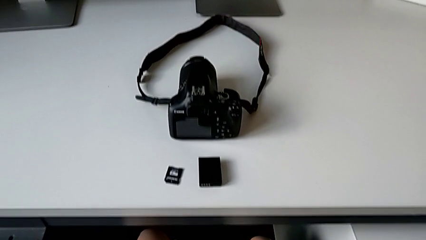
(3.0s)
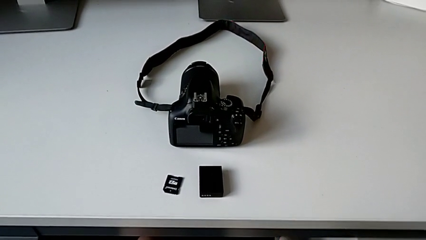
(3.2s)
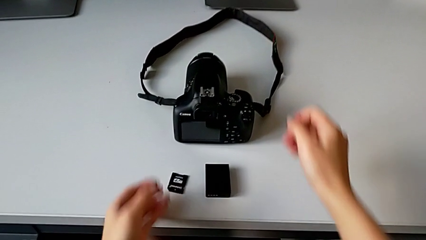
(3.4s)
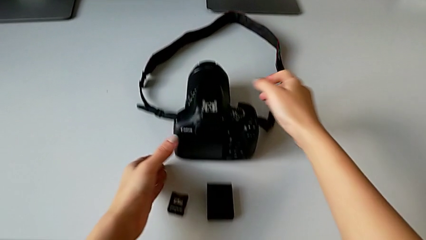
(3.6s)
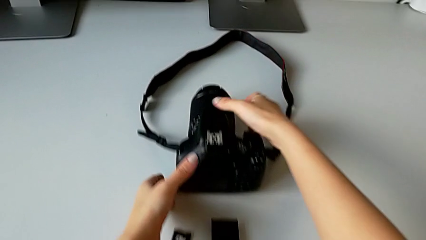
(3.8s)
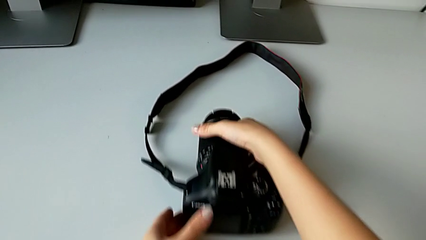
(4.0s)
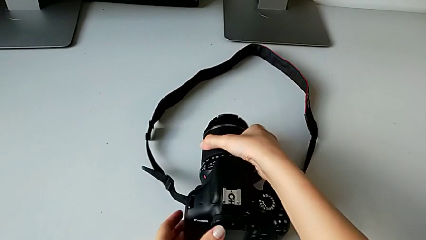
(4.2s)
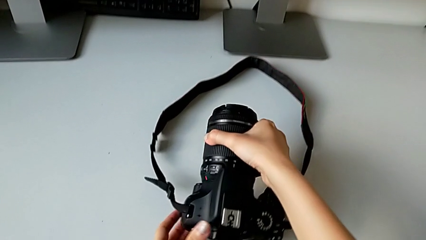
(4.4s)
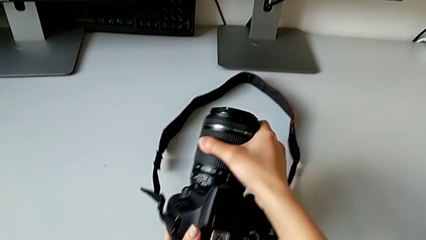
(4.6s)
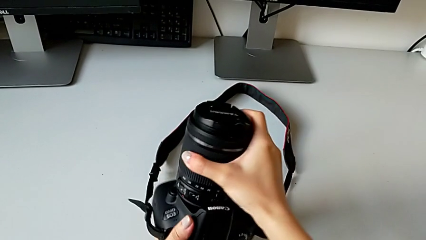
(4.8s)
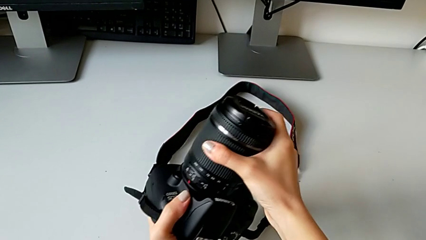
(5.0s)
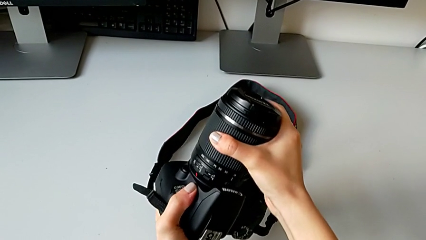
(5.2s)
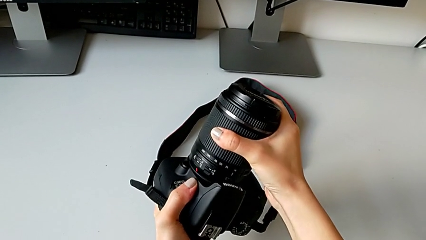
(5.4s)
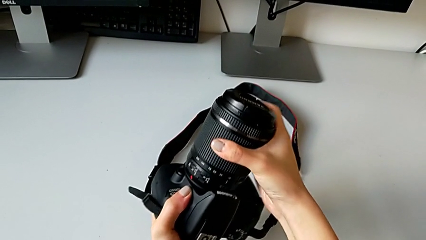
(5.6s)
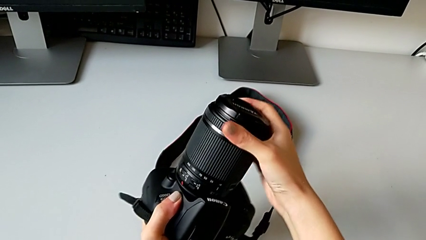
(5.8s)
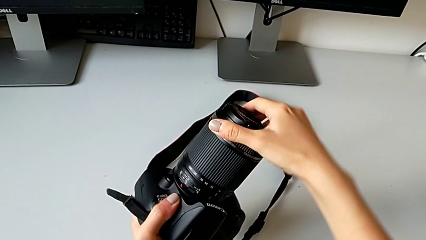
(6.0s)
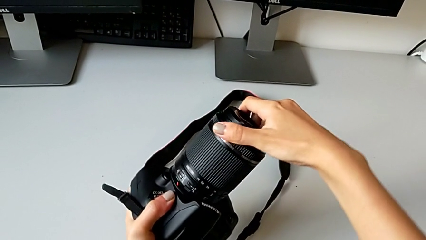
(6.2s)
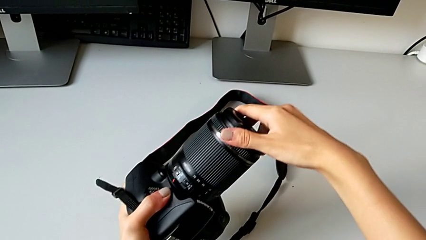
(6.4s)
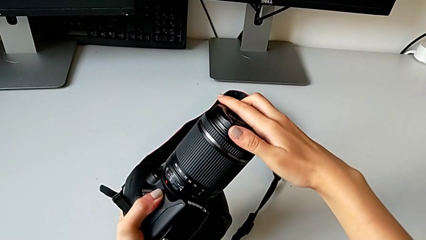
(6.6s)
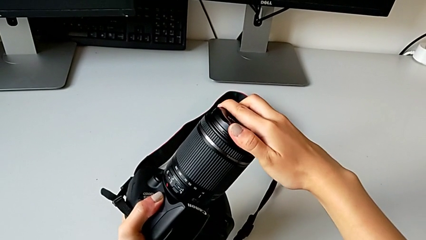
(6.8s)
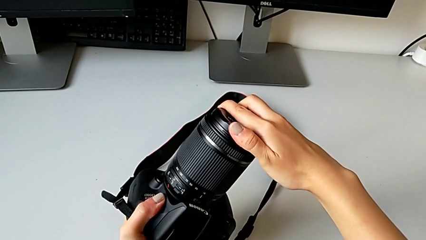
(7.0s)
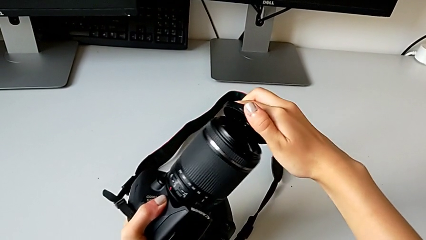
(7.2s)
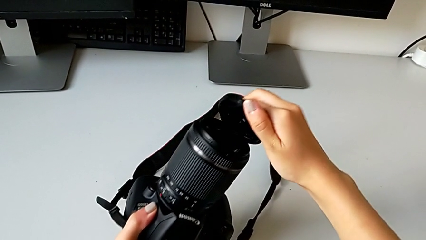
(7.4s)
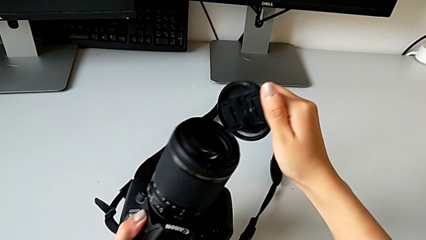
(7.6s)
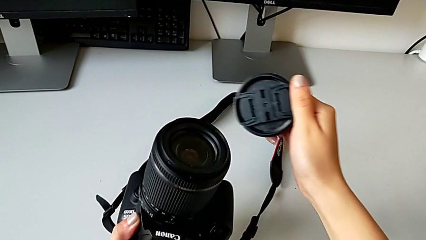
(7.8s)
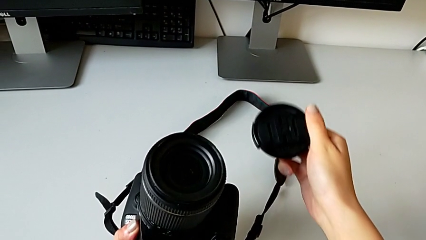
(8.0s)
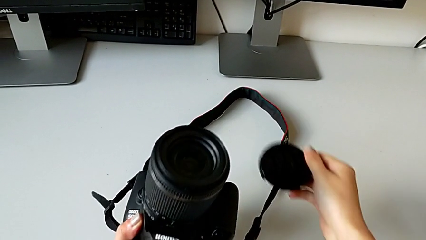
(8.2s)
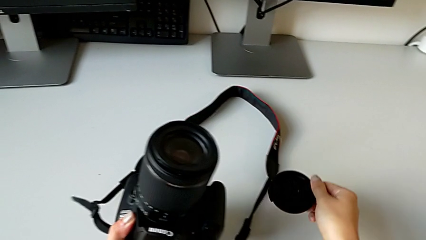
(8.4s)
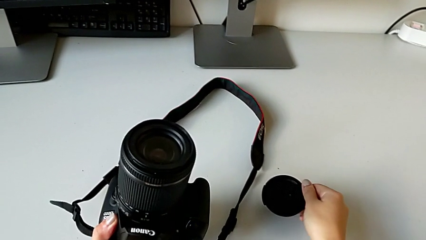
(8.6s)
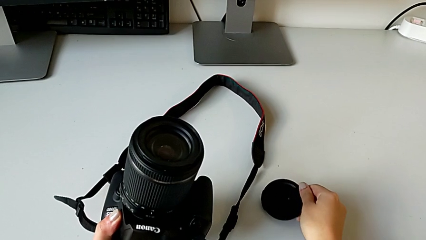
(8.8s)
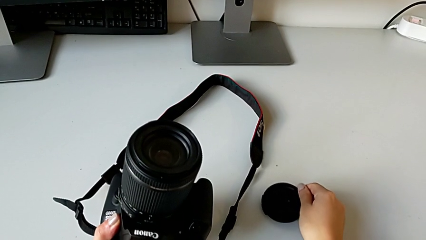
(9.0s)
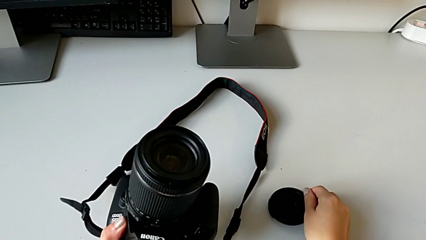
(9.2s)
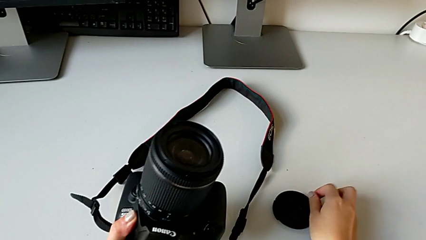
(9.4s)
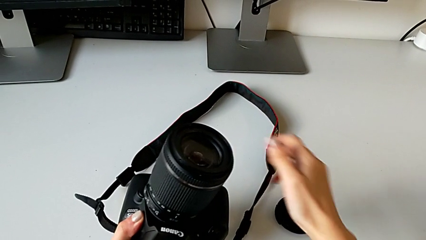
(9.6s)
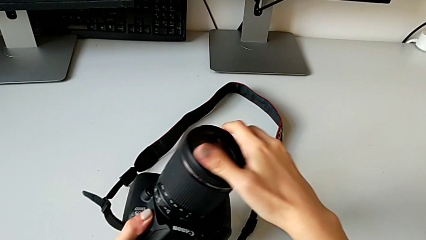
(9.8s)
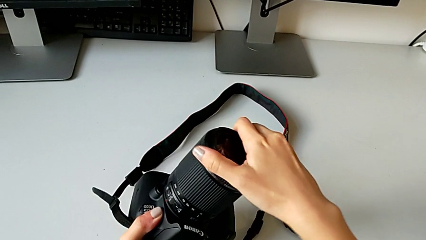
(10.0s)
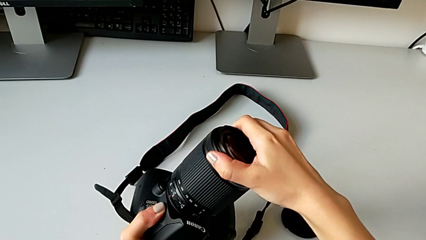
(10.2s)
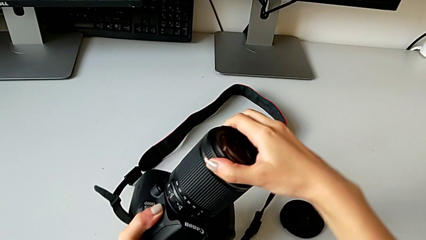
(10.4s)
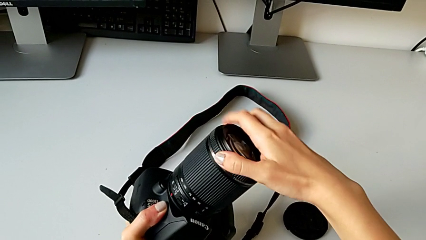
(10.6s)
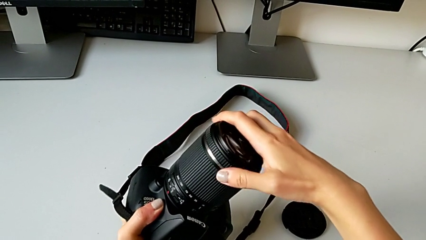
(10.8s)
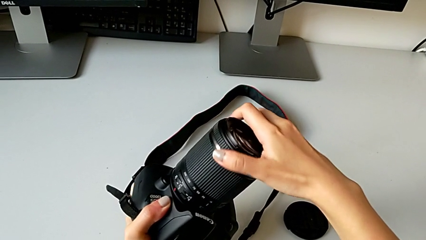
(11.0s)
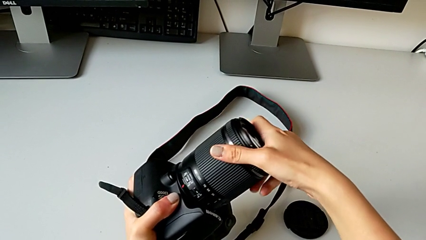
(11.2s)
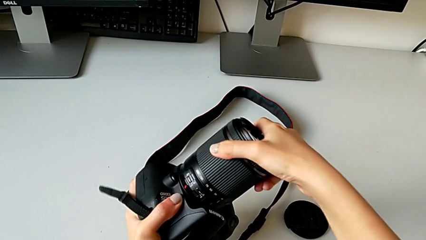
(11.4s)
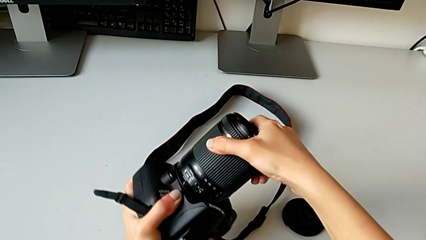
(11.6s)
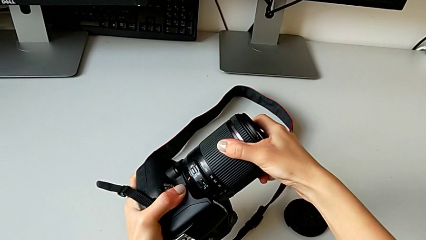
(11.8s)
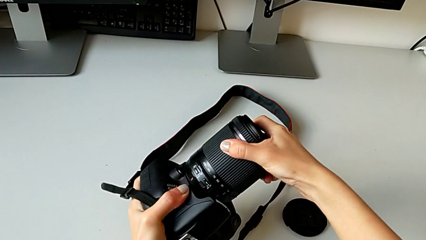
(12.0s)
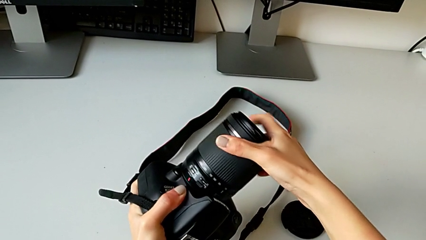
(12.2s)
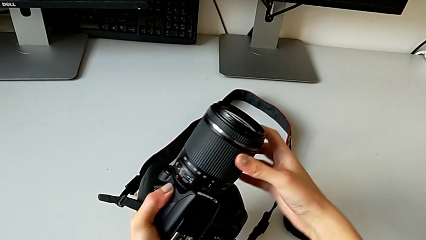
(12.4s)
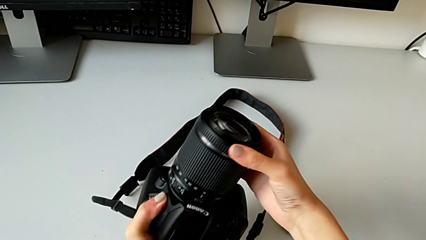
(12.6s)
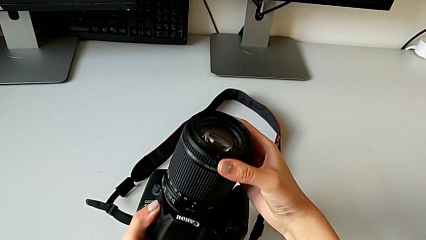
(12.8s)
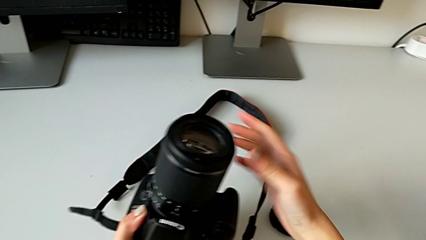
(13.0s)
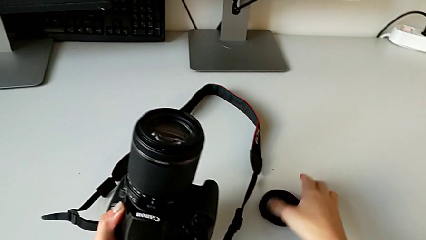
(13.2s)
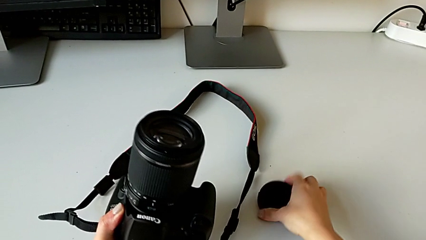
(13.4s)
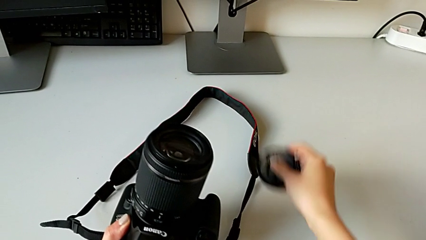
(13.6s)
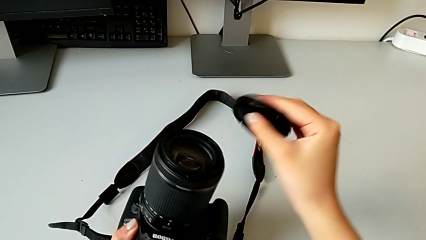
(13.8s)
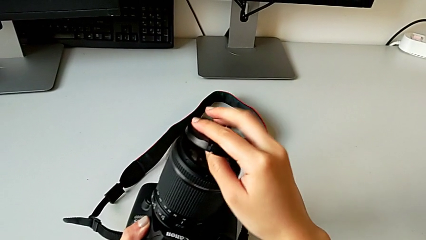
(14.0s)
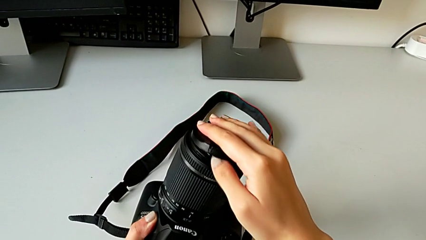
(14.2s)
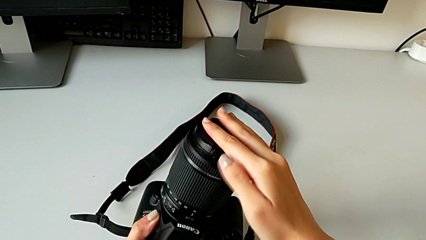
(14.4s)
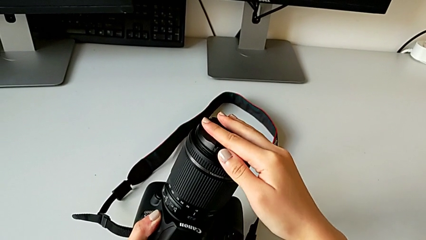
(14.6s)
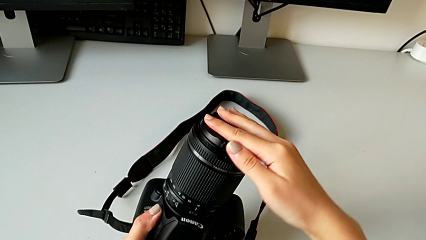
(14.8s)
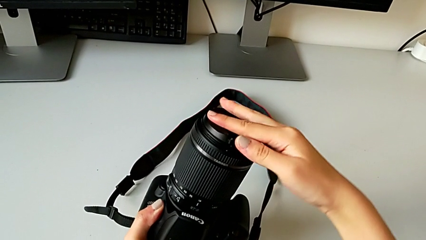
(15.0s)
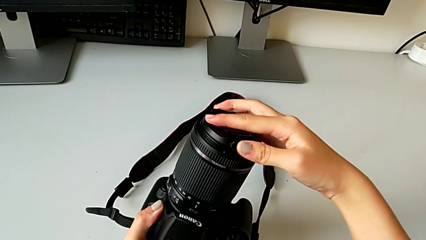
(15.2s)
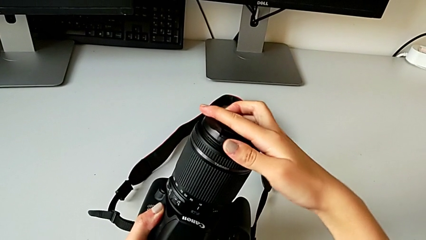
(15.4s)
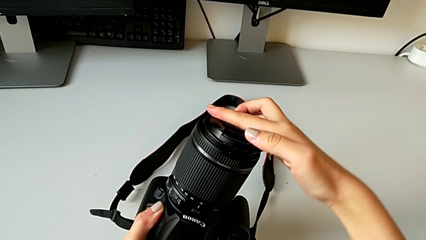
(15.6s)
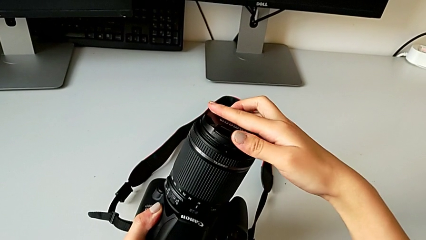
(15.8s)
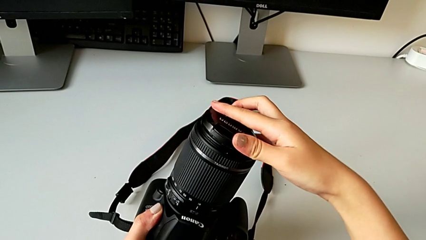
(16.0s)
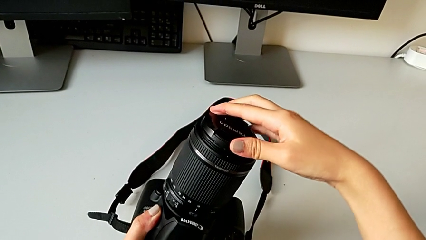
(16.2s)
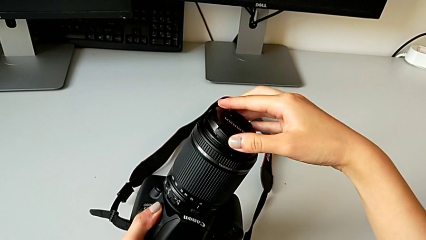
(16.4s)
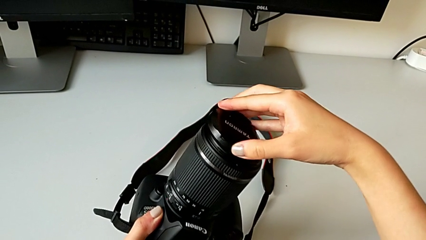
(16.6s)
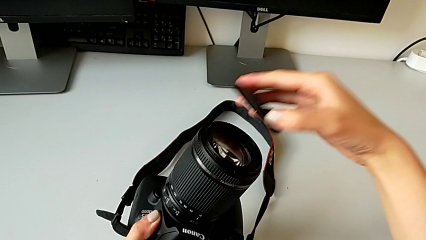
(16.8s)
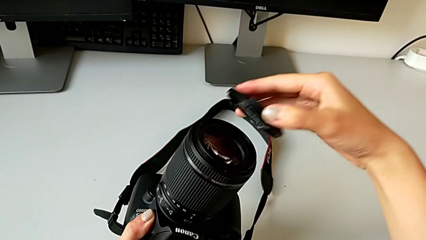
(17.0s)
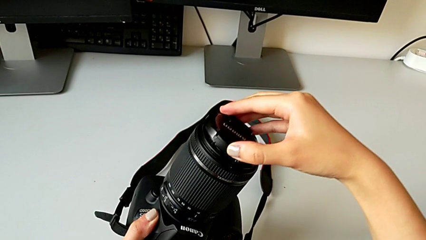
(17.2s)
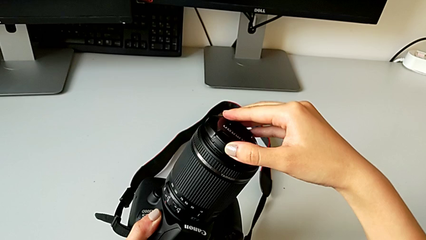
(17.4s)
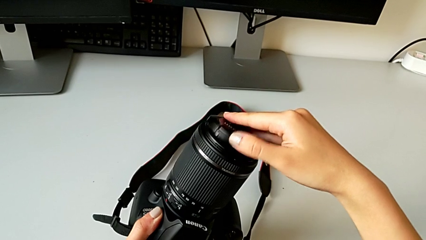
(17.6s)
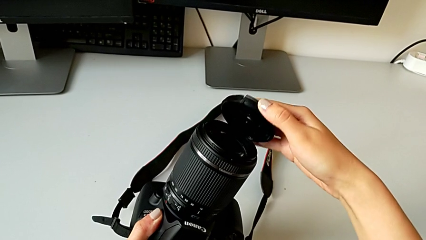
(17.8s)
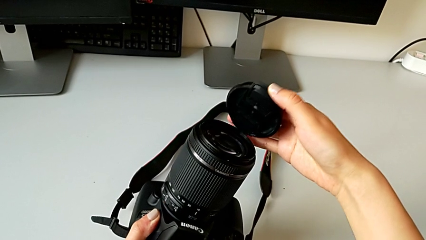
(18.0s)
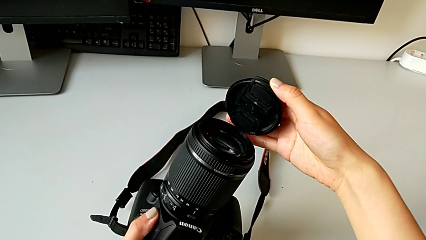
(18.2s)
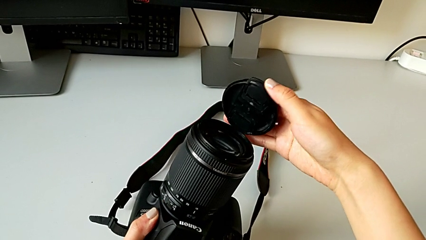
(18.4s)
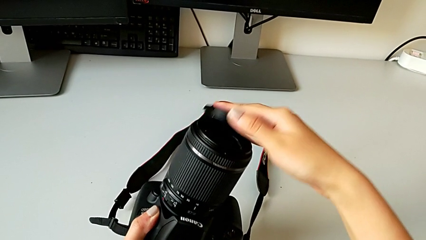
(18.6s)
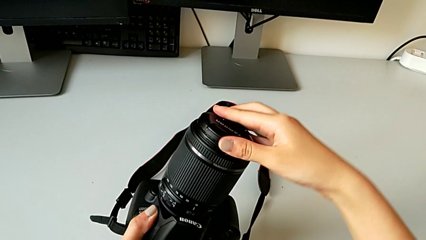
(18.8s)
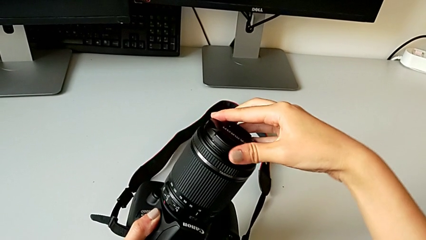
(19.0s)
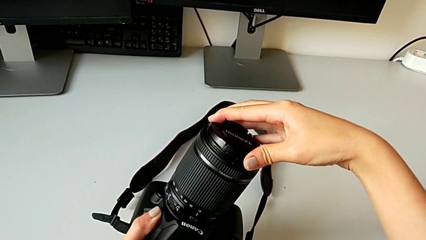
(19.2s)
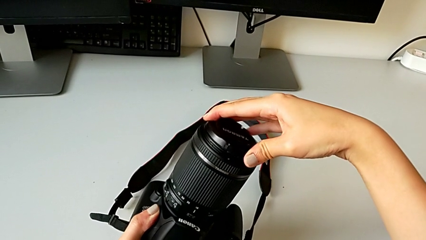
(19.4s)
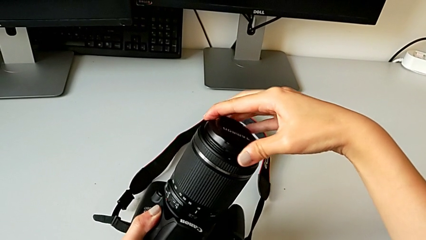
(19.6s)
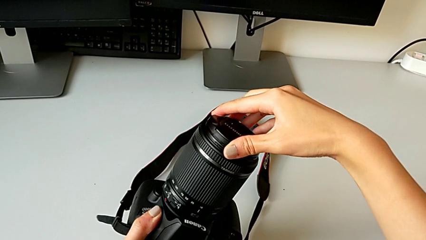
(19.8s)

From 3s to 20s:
The camera wearer is disassembling the lens of the DSLR. They grab the DSLR, lift it, wrongly withdraw the lens cover, place it, grab the lens, grab the lens cover, place it, and wrongly assemble it and press it.
